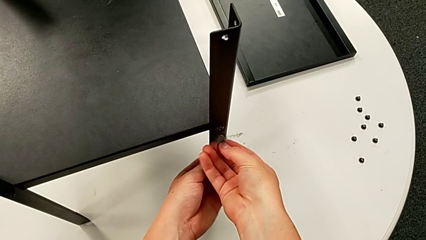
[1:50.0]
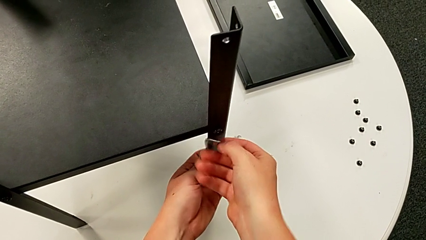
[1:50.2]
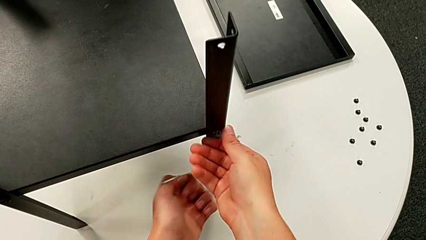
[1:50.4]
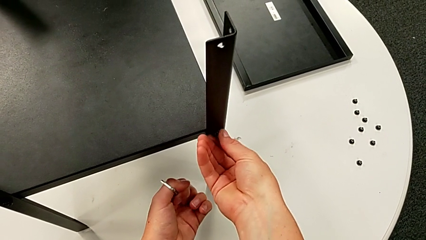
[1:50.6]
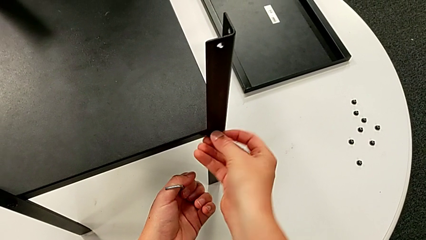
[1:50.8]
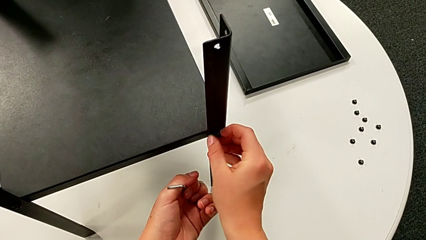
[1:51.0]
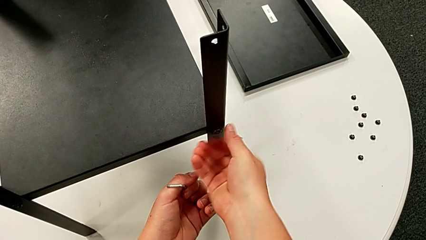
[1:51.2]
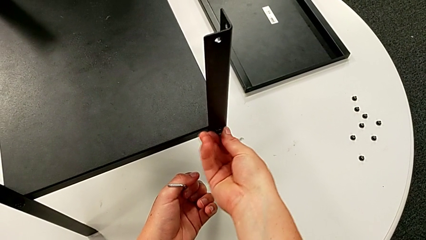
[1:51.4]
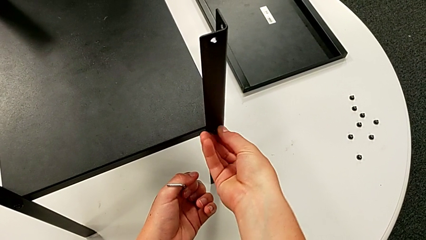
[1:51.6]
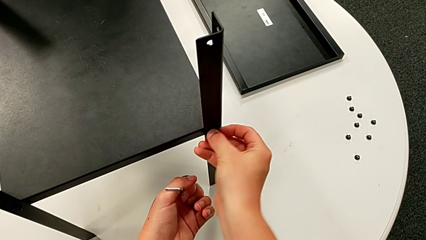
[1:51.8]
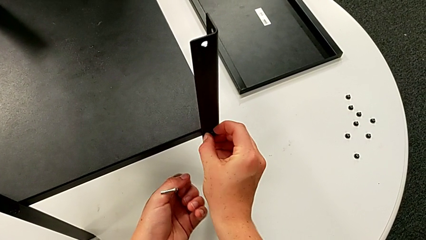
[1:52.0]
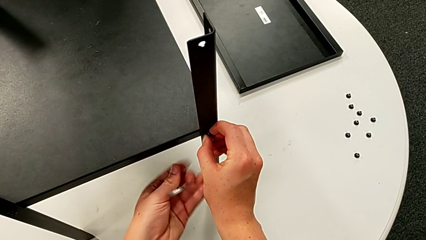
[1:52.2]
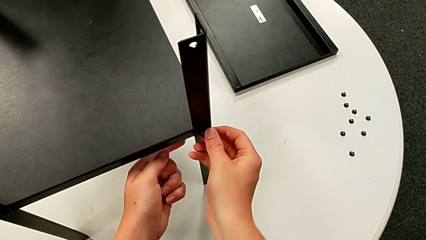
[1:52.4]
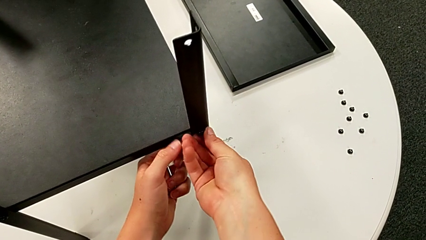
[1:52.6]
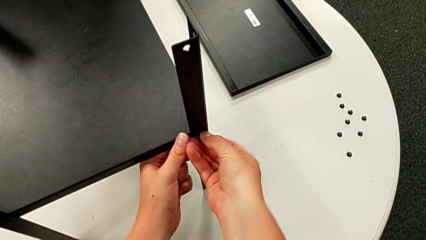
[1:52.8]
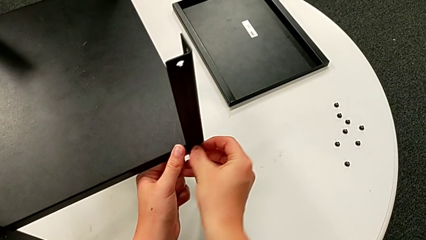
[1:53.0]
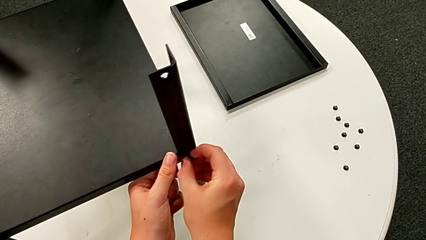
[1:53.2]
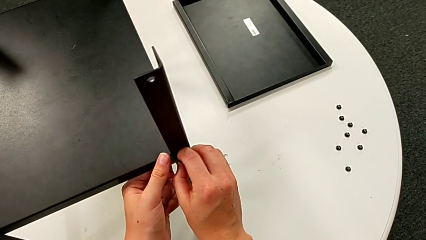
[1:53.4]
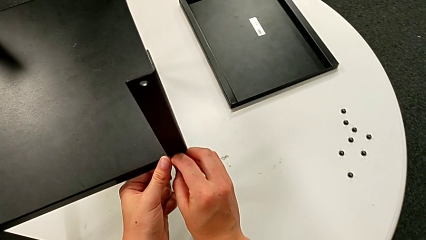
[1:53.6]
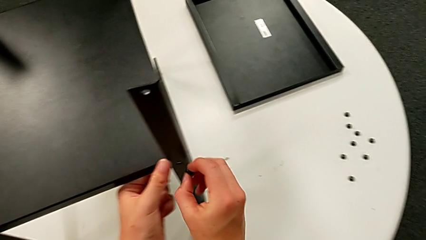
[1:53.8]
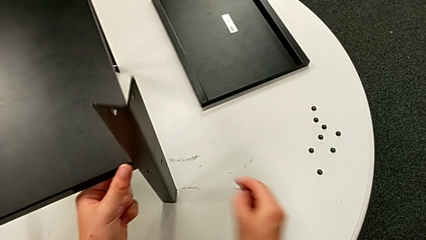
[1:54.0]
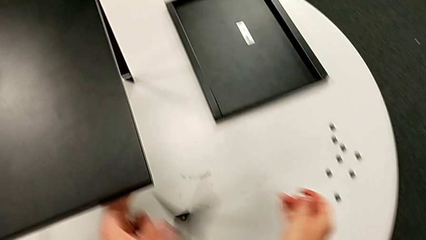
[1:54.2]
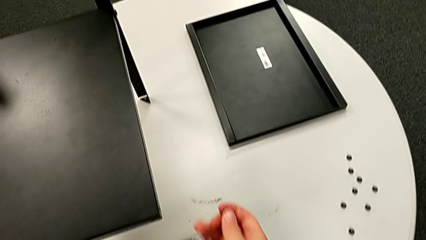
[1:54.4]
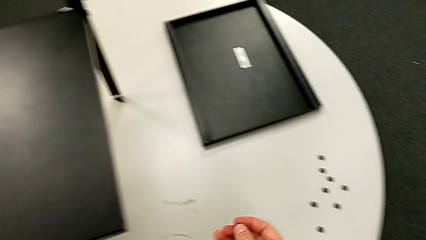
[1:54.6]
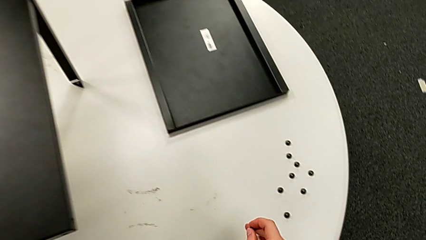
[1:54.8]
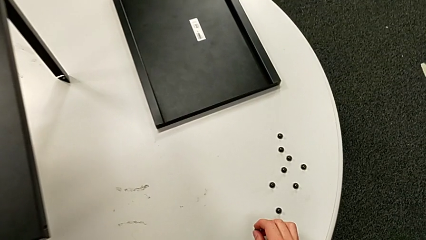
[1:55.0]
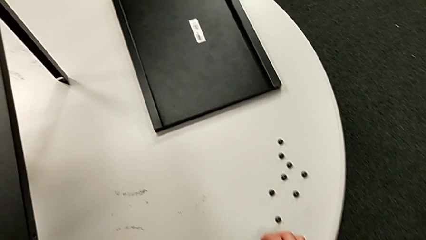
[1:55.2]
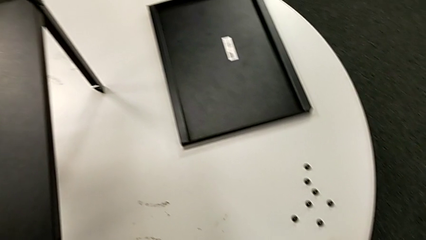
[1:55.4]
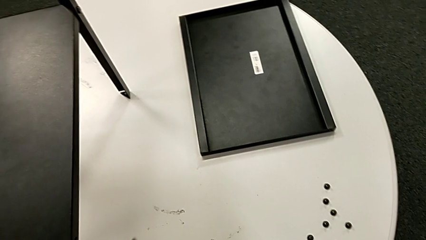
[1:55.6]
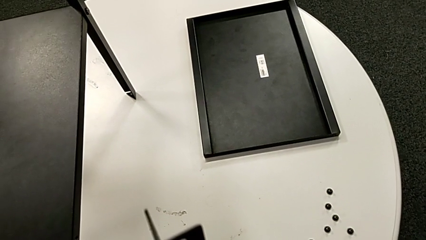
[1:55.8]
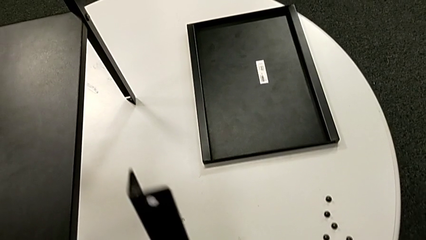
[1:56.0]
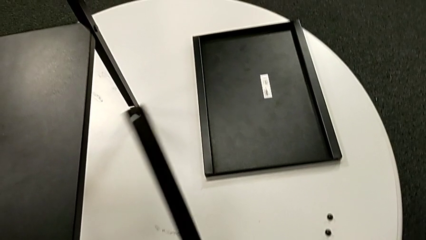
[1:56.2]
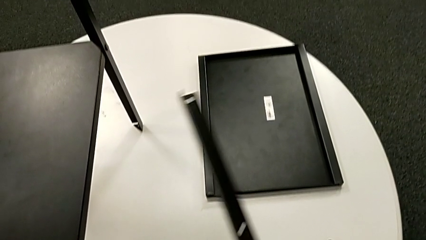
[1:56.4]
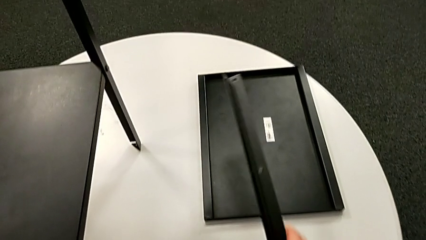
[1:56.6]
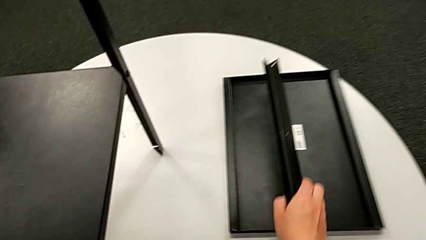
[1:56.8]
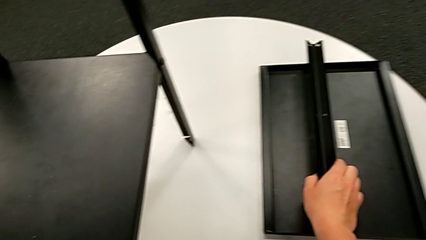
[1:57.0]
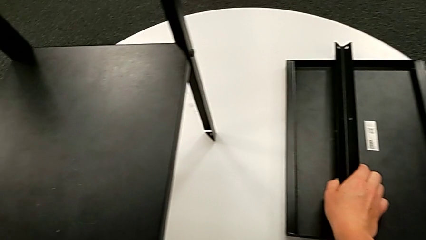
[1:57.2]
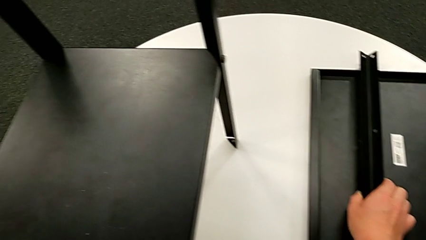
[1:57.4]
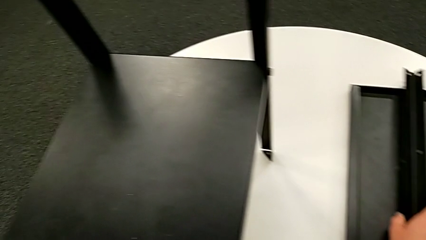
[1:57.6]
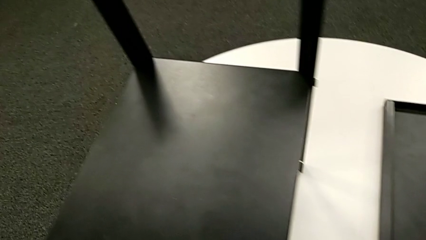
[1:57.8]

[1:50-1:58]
The camera wearer is disassembling the first leg. They unscrew the hex socket head, disassemble it, disassemble the leg, place the hex socket head and place the leg.

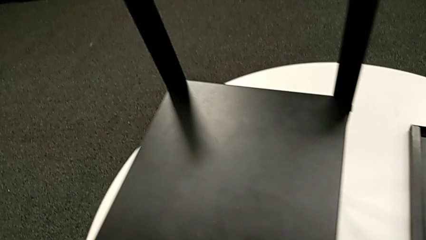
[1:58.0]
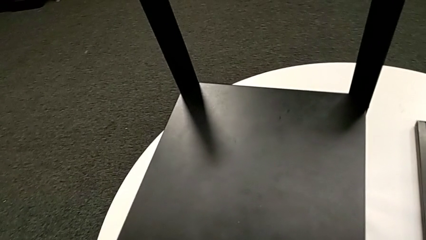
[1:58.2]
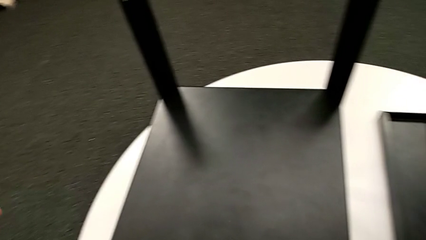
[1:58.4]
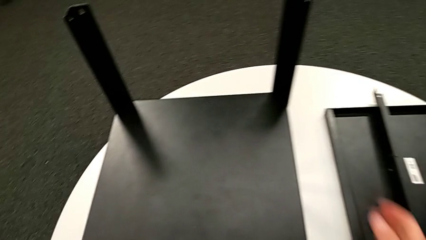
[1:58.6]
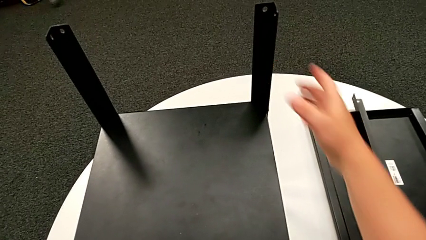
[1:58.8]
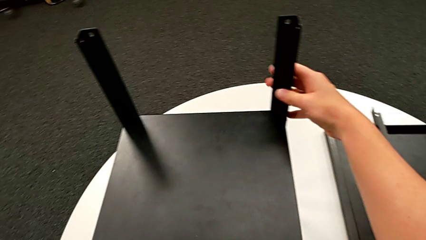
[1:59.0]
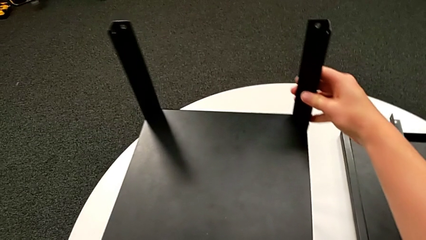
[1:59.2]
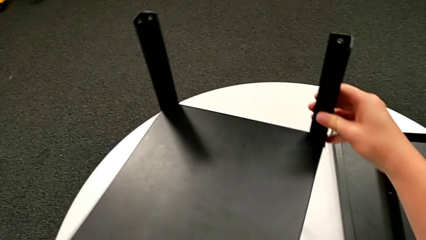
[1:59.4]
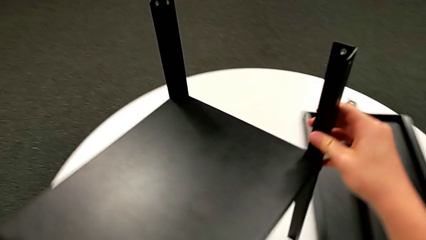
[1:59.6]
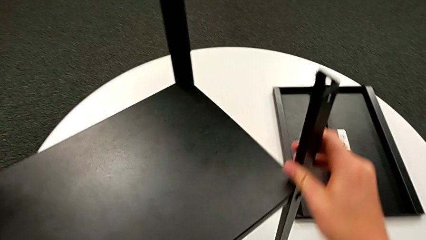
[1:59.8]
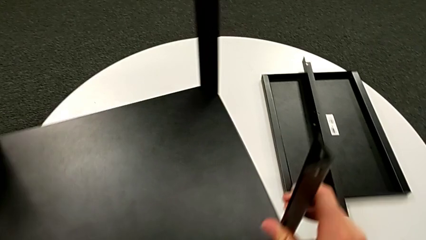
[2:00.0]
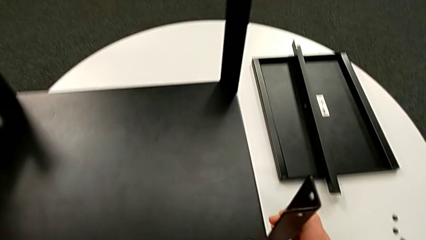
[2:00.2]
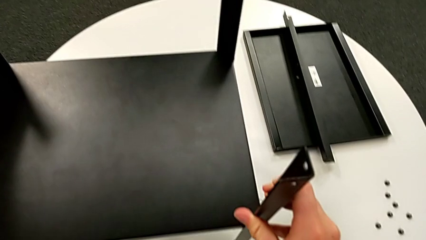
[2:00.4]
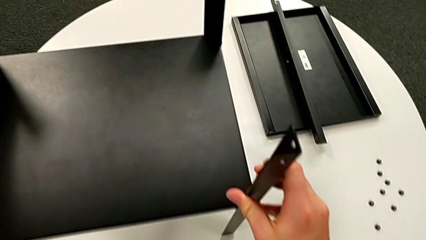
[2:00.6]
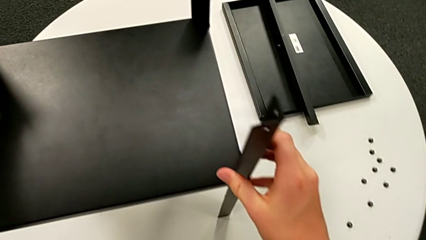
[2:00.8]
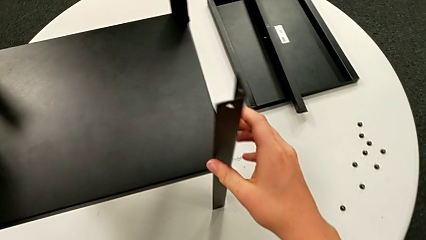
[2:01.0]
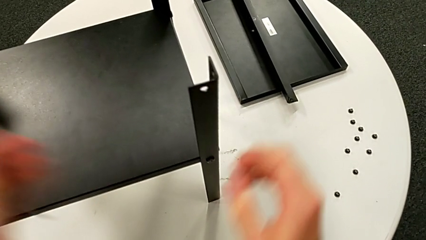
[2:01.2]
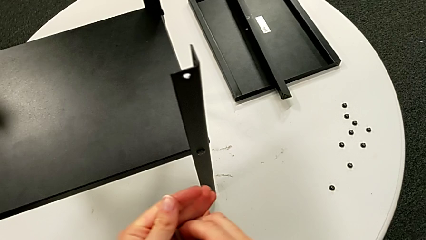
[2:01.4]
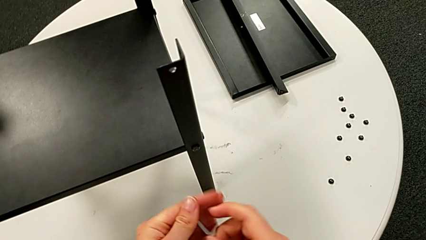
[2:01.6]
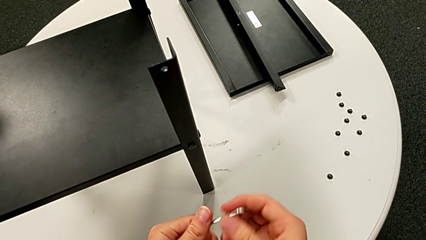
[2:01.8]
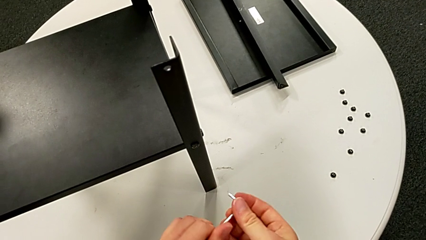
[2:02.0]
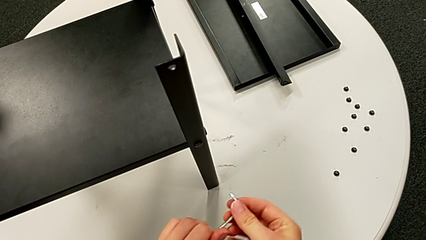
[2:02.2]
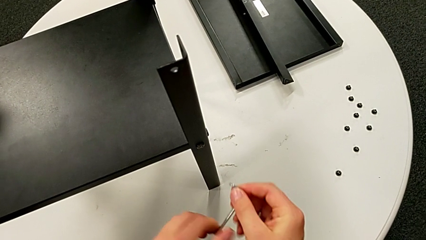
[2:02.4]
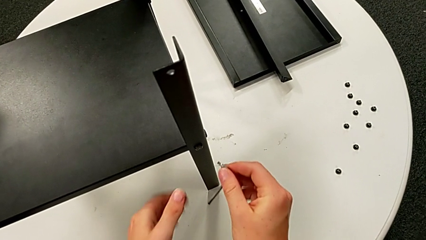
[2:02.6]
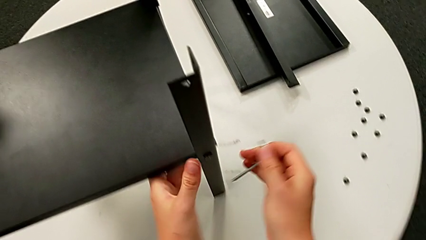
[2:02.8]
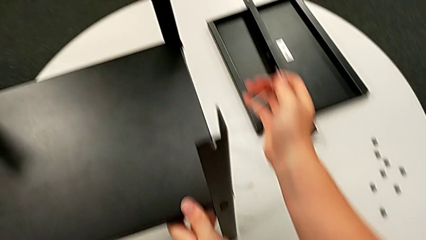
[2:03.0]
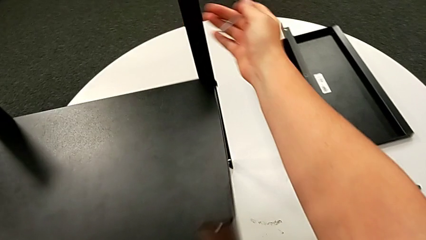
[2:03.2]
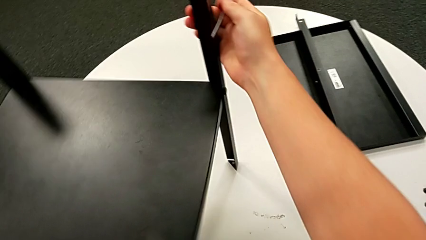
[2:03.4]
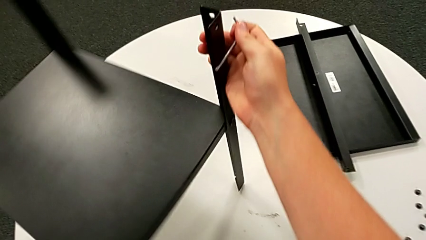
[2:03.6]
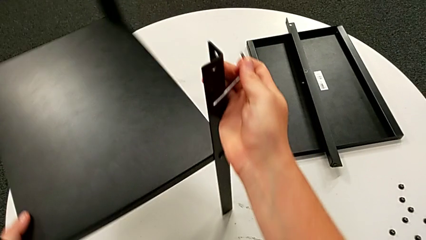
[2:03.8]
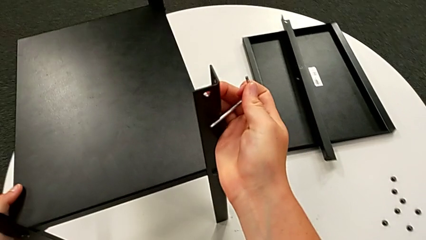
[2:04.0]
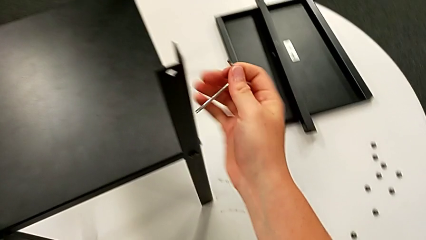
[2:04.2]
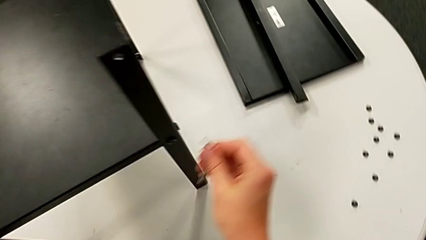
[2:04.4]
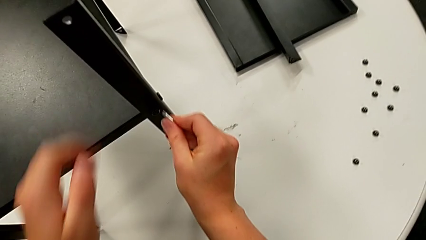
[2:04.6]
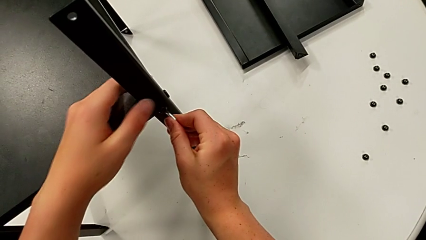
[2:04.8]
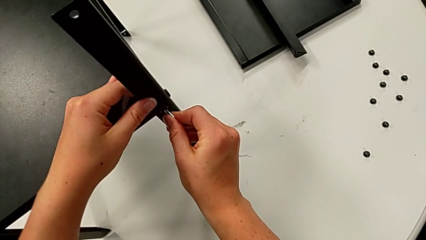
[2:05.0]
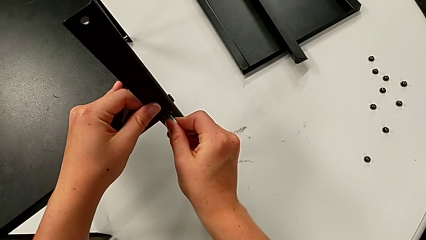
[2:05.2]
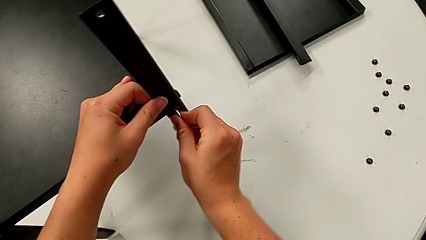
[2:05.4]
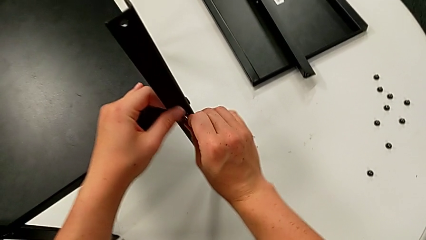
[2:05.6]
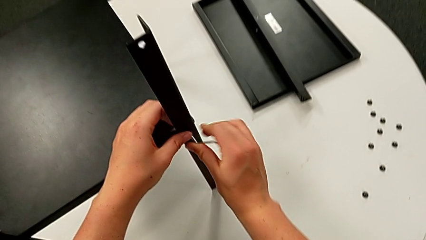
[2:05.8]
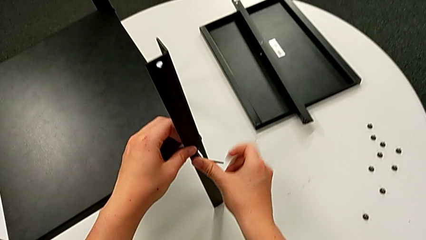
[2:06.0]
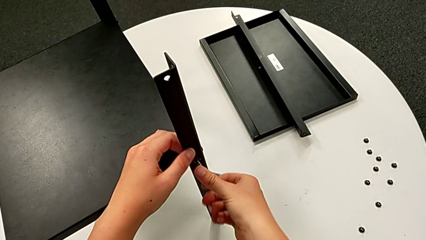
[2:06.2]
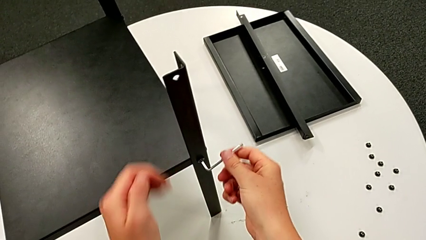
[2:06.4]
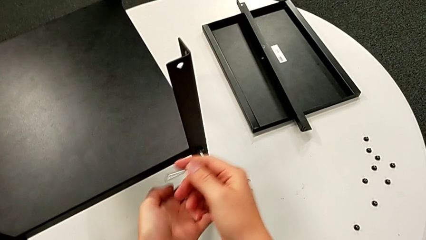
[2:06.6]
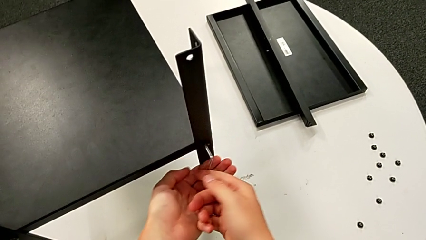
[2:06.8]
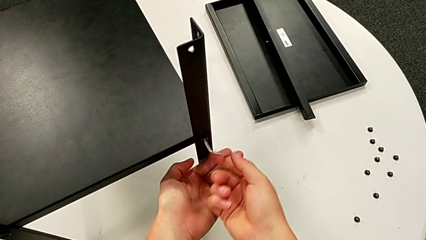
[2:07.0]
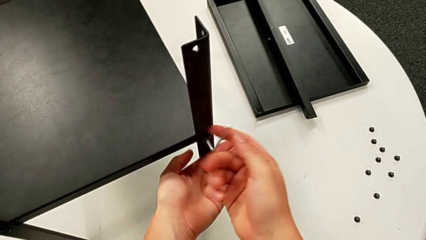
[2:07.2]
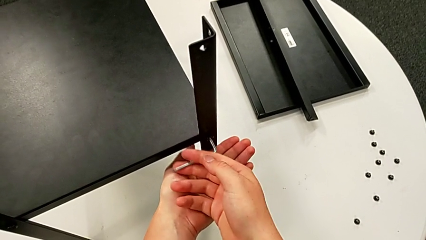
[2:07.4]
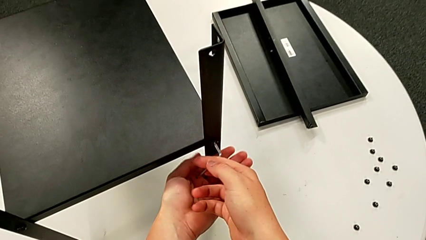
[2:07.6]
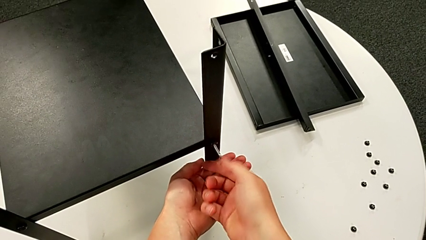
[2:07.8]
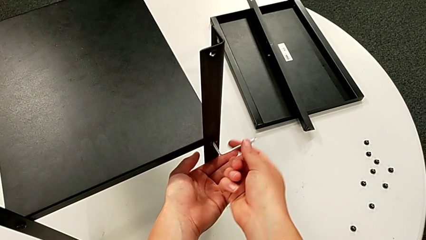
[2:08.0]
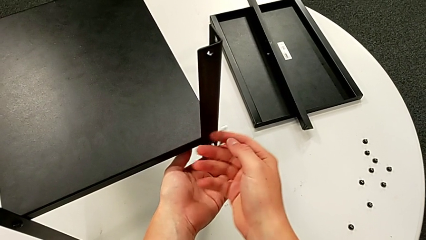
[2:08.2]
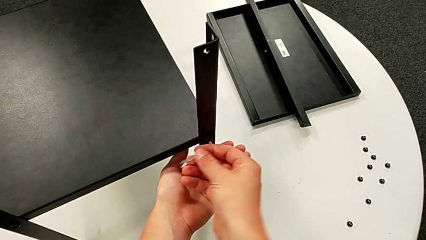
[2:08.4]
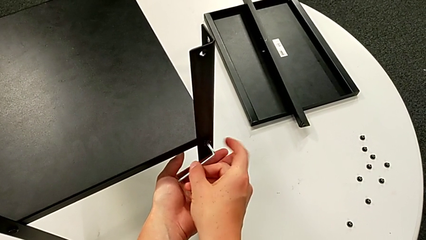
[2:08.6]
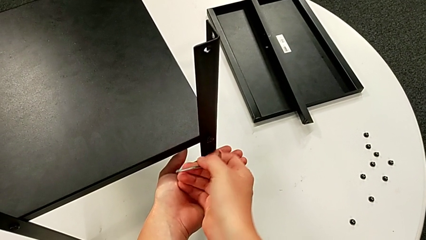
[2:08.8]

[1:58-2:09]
The camera wearer is disassembling the second leg. They grab the nightstand, align it, grab the Allen wrench, rotate the nightstand, insert the Allen wrench, unscrew the hex socket head and withdraw the Allen wrench.
